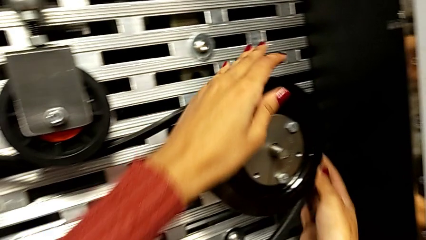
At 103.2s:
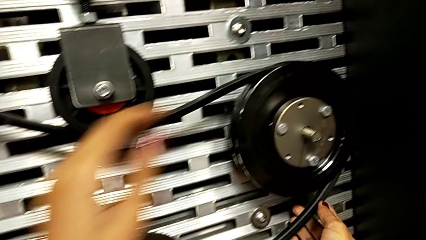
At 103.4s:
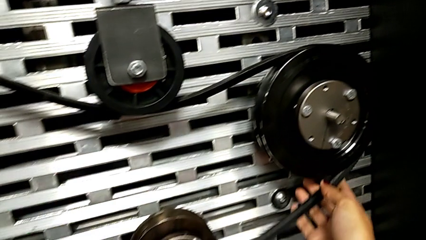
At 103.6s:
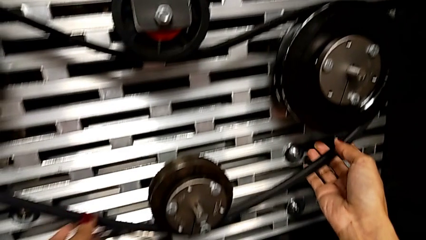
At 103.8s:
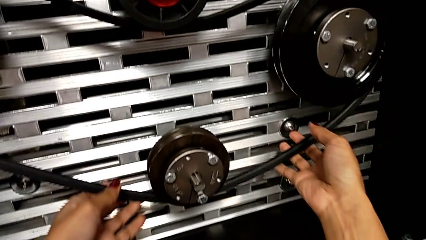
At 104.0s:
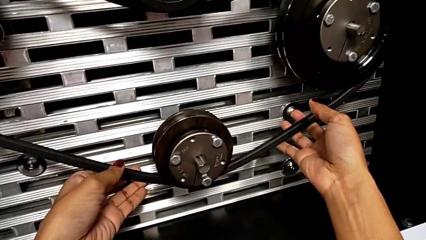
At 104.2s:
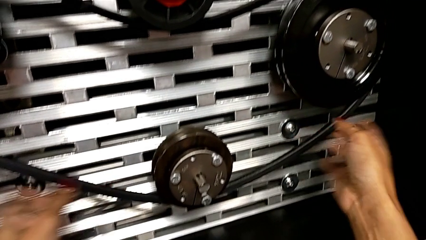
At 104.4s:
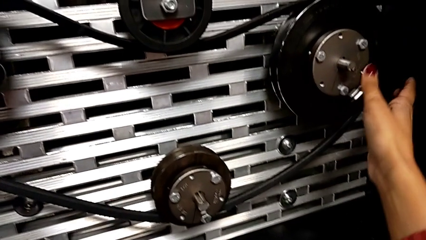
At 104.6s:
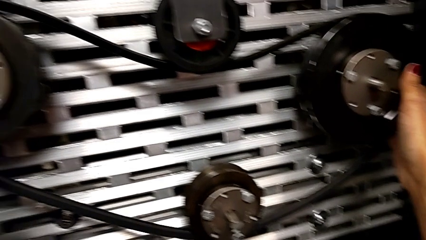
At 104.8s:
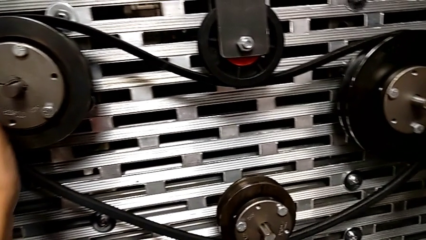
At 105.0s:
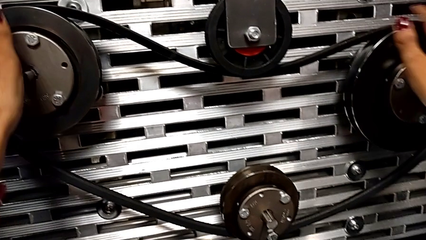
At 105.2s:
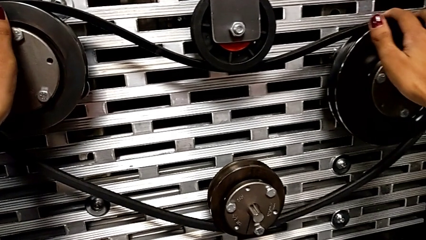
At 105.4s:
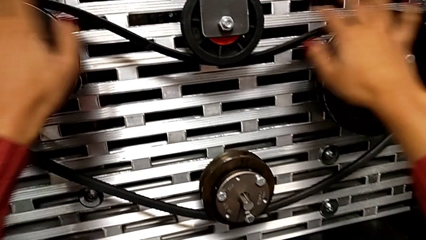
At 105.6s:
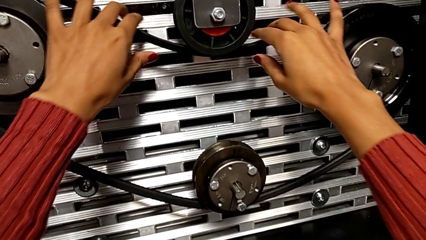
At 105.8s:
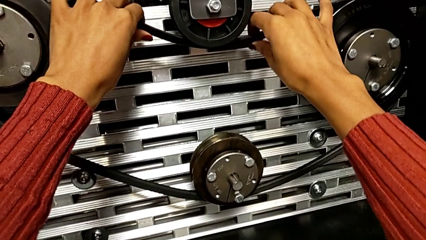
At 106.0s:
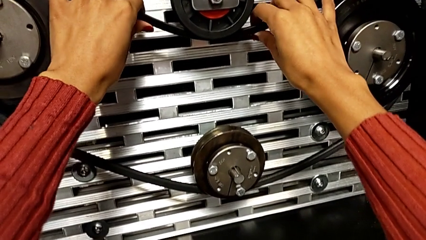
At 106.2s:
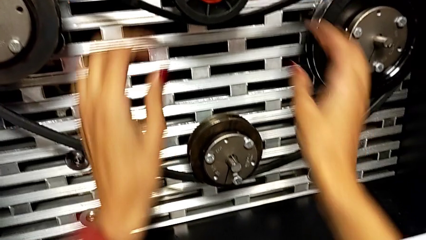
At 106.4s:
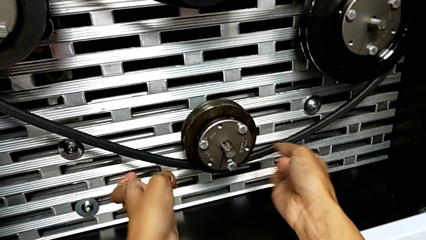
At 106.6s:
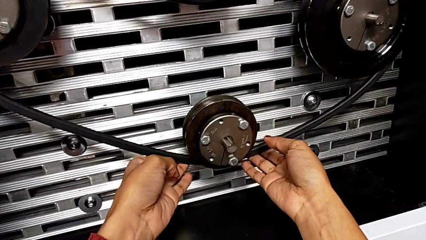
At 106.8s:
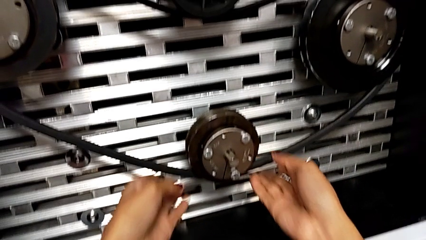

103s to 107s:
The camera wearer is installing a new belt. They inspect the bottom belt.

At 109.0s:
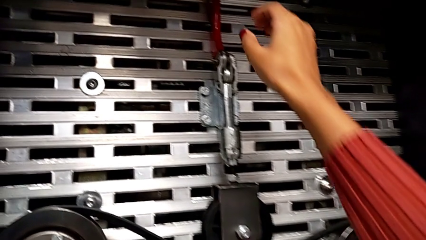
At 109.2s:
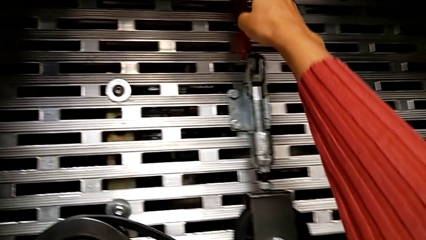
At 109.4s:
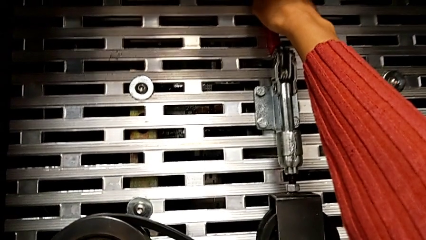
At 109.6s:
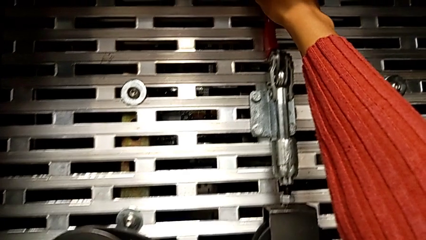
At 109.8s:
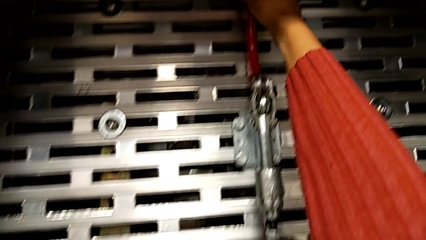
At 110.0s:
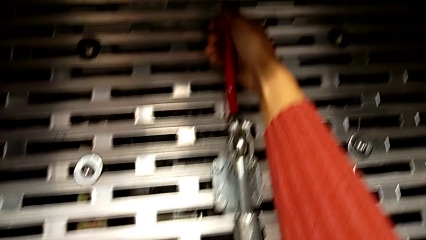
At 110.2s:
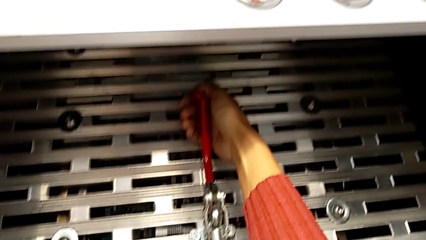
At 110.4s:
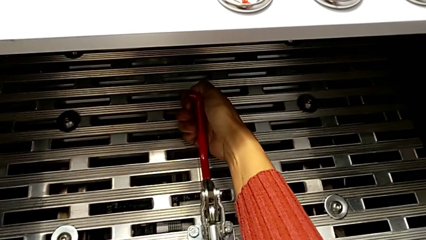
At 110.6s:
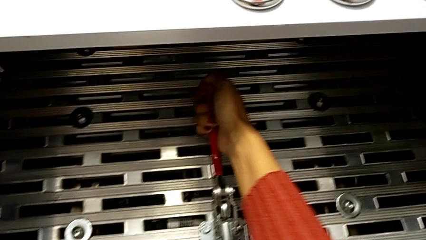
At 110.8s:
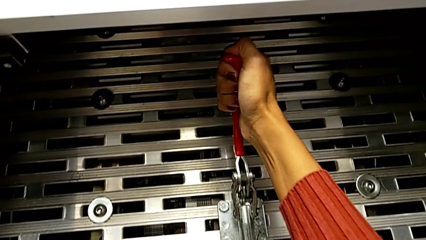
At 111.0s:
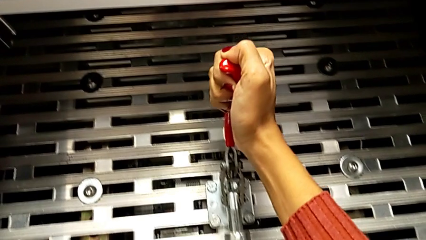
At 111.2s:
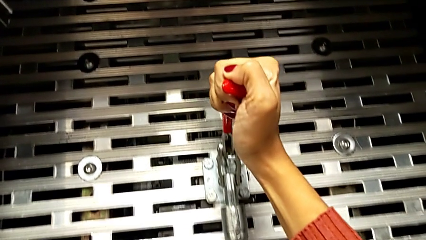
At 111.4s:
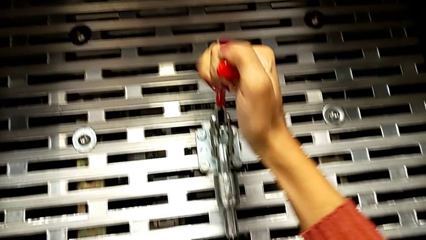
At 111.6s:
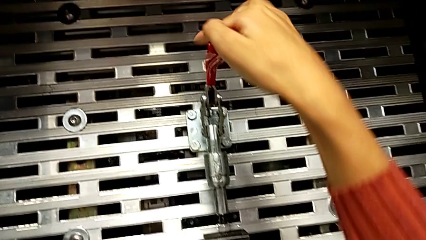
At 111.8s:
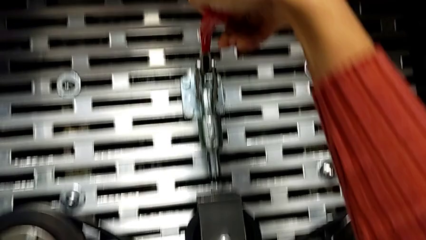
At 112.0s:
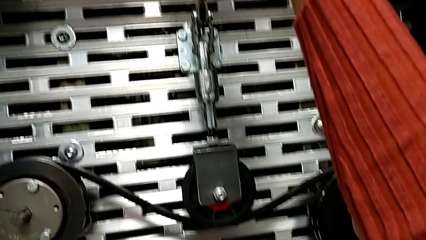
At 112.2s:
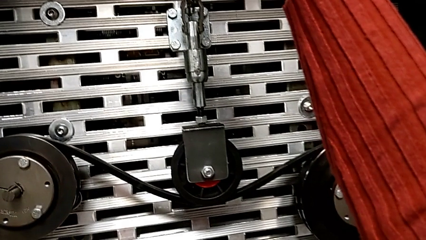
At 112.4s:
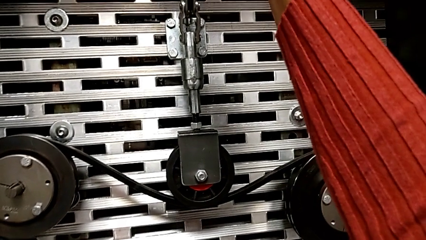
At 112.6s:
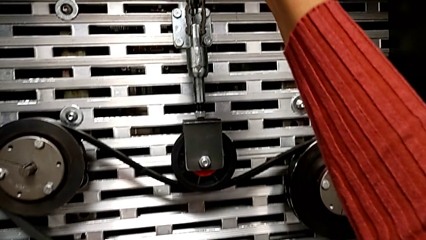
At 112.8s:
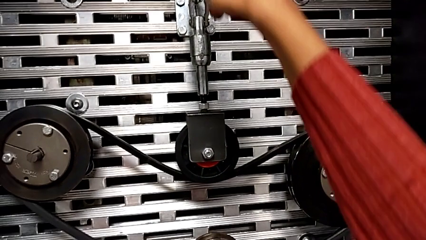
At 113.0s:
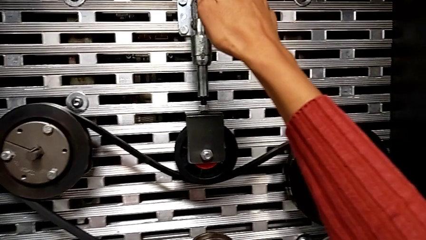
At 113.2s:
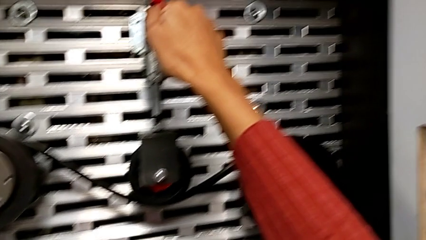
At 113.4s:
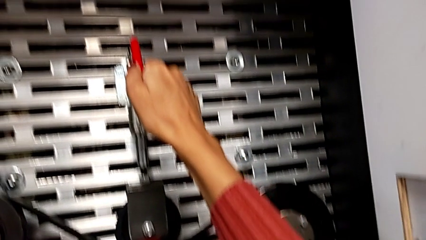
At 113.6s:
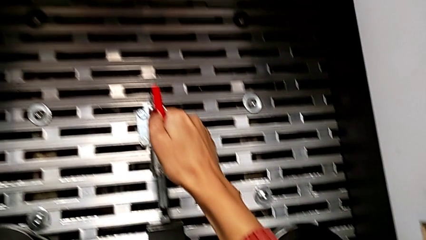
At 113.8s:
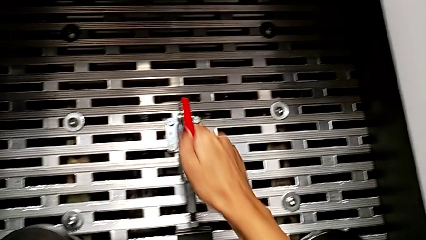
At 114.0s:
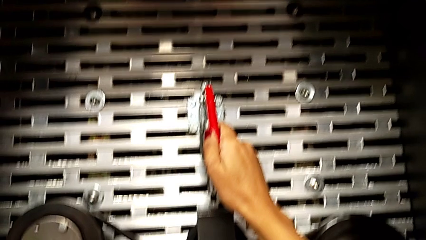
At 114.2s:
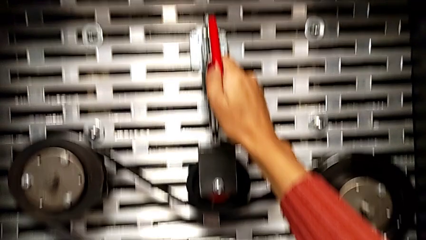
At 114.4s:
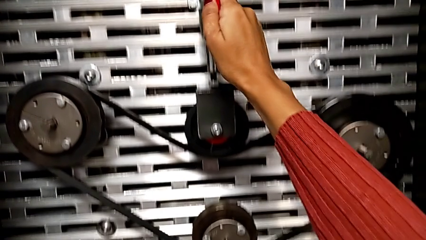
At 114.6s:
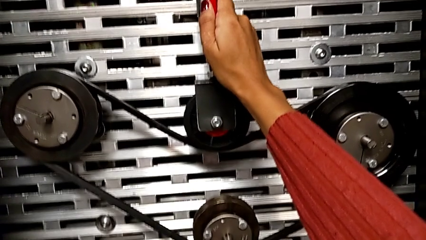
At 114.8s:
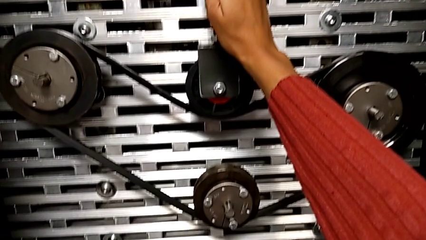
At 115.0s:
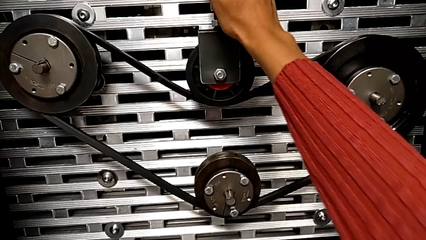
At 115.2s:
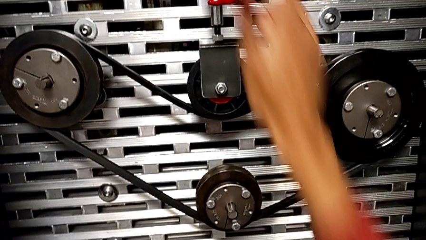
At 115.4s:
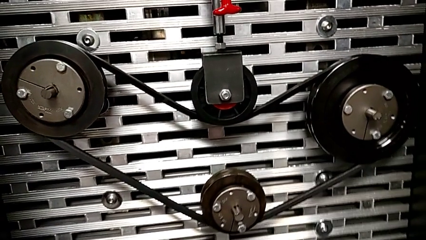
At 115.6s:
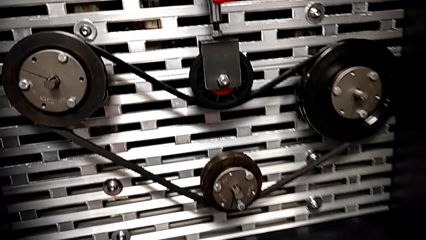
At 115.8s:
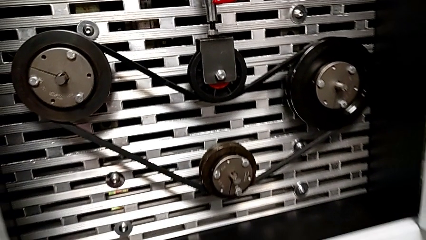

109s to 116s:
The camera wearer pulls down the red lever. They push the red lever.

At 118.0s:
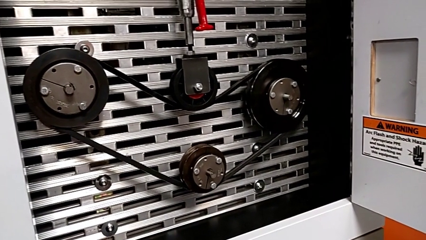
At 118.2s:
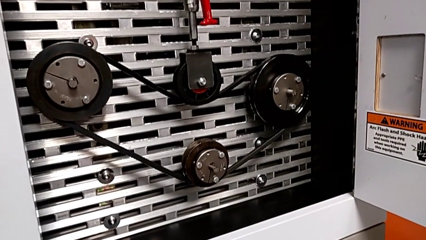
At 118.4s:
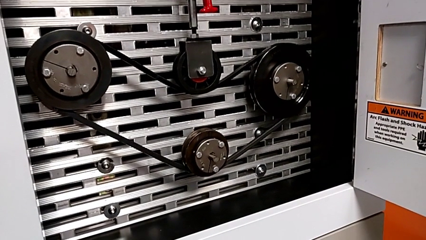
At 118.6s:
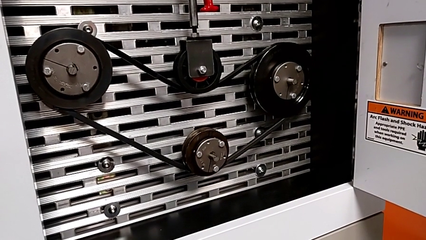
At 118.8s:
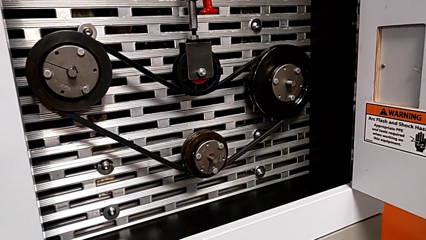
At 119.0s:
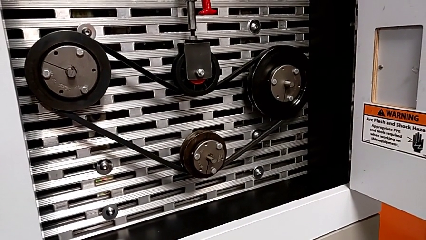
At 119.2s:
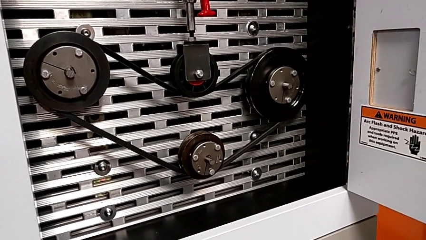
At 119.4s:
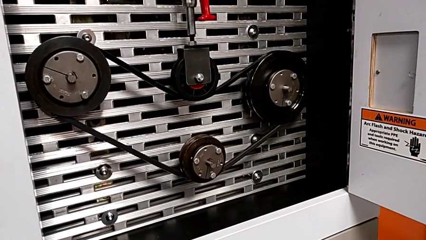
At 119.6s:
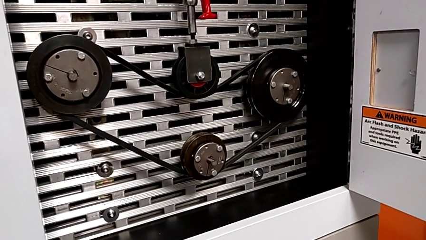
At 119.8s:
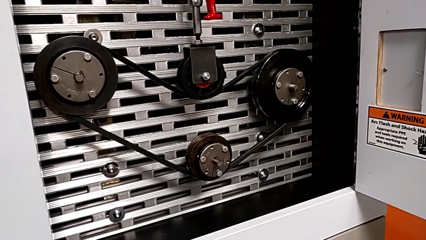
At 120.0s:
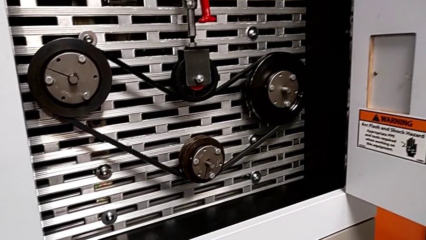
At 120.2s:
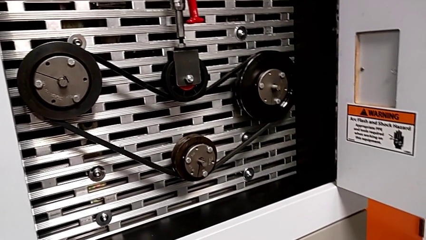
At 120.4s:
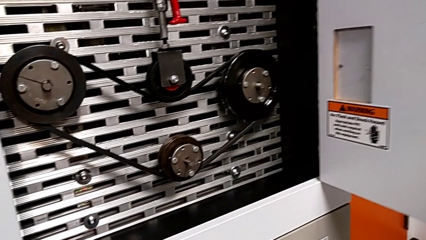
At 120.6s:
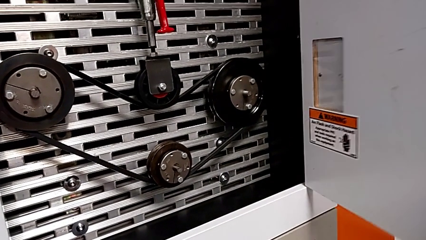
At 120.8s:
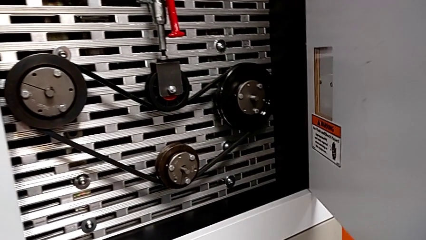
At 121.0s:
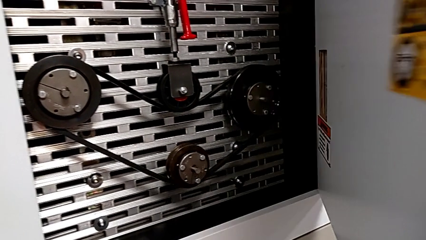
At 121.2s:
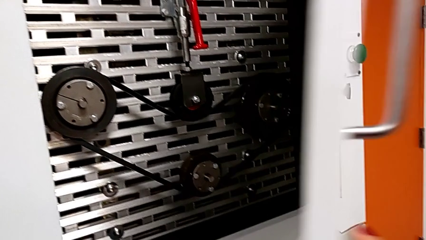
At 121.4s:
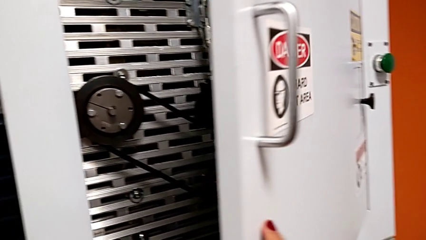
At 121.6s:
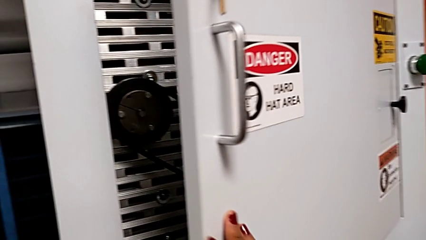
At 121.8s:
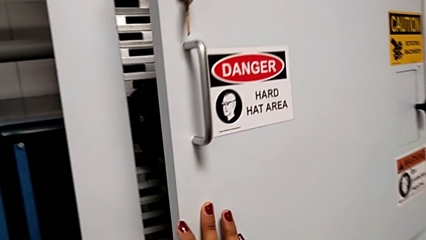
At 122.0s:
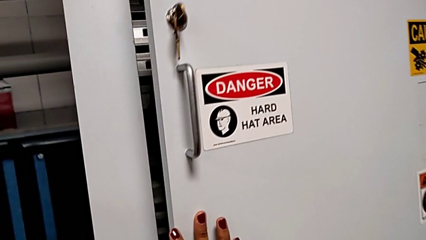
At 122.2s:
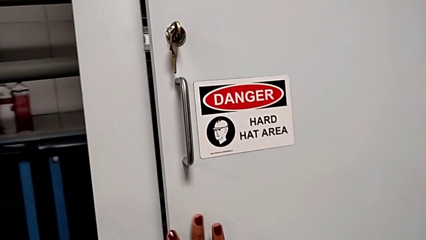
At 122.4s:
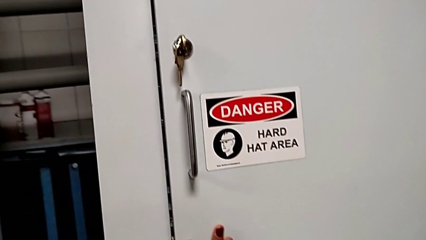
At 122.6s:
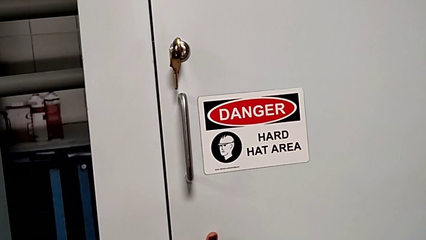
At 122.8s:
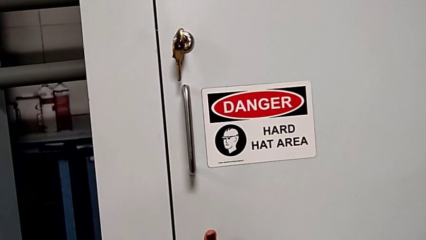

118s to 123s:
The camera wearer is locking the door. They begin to close the front panel door.
